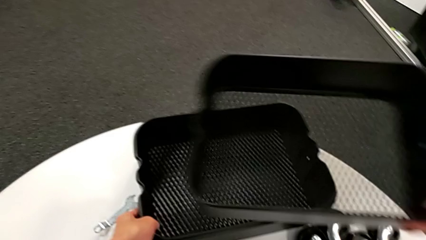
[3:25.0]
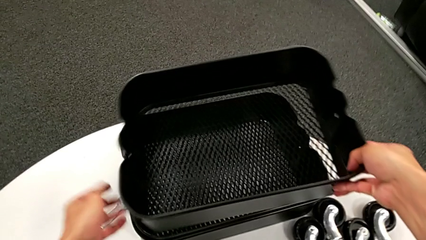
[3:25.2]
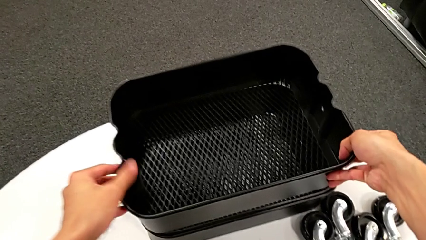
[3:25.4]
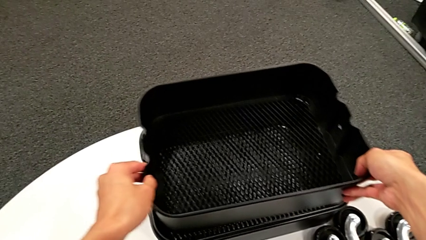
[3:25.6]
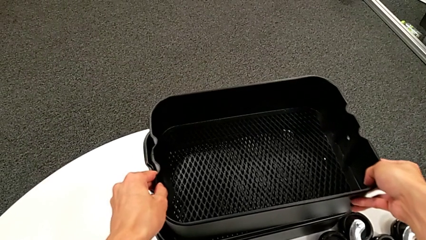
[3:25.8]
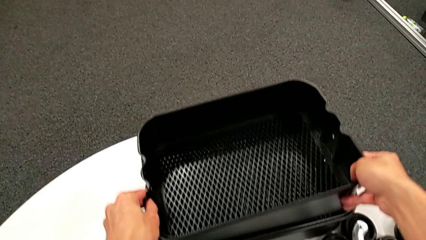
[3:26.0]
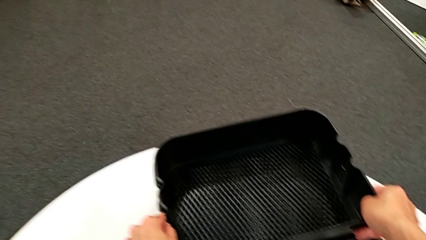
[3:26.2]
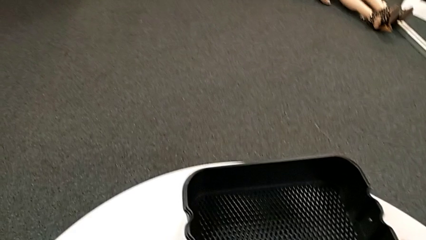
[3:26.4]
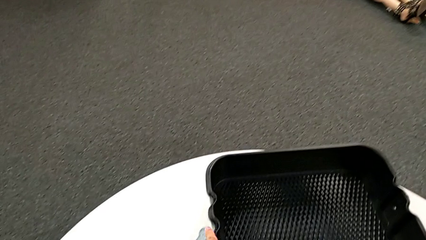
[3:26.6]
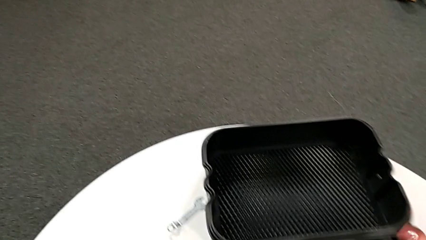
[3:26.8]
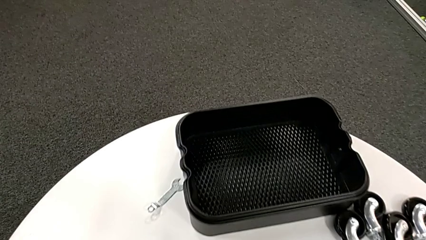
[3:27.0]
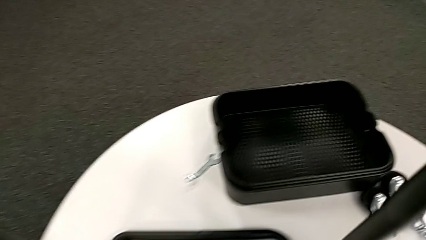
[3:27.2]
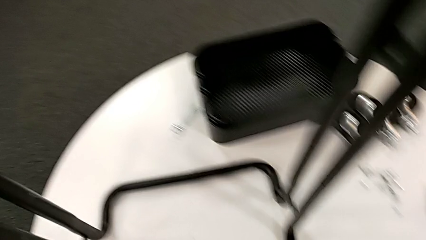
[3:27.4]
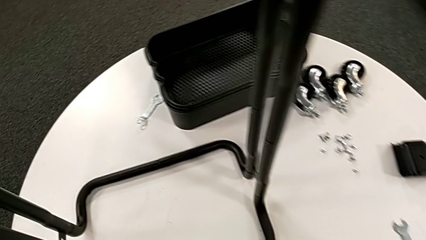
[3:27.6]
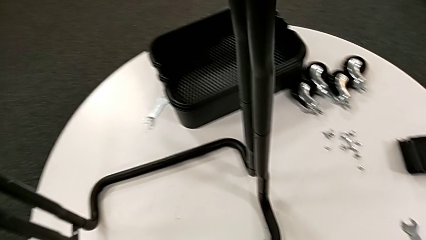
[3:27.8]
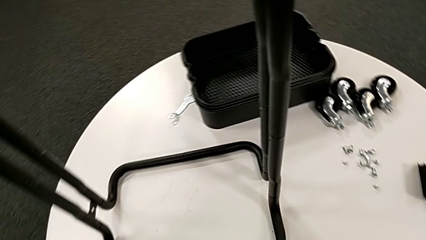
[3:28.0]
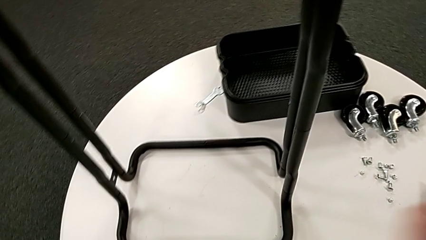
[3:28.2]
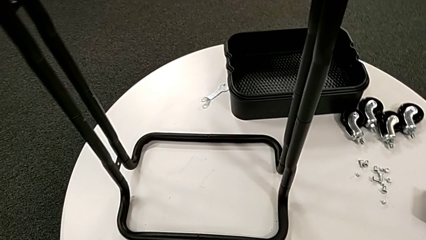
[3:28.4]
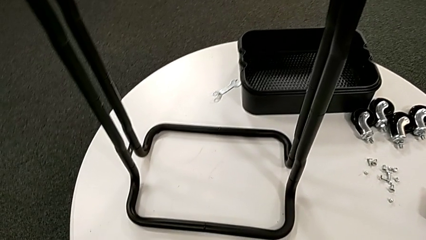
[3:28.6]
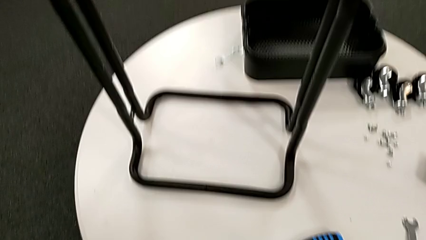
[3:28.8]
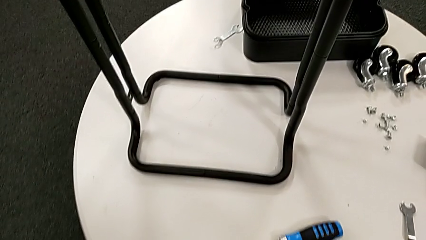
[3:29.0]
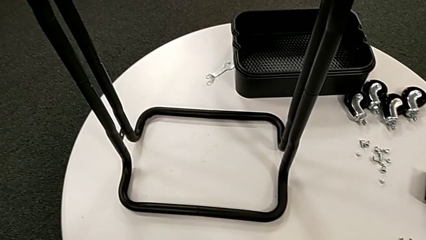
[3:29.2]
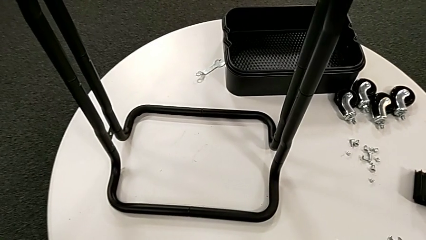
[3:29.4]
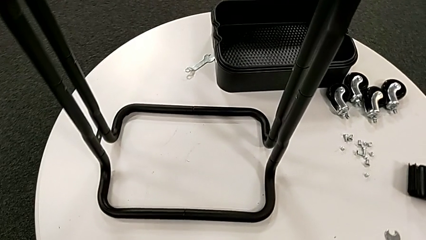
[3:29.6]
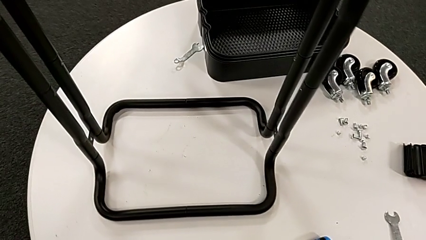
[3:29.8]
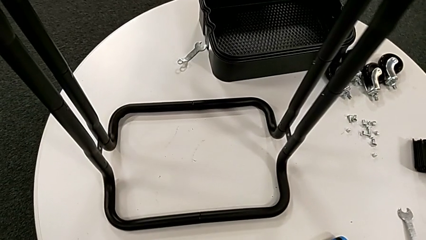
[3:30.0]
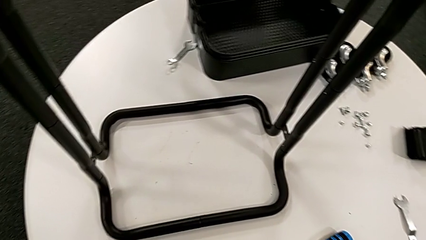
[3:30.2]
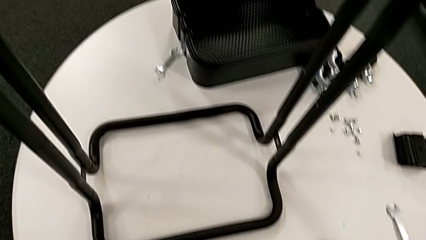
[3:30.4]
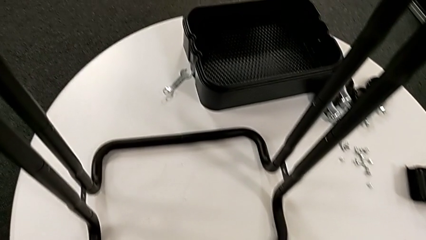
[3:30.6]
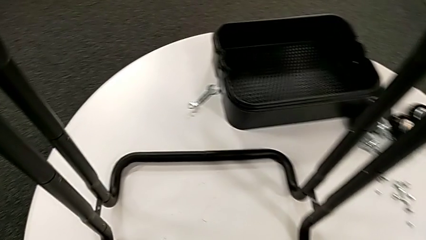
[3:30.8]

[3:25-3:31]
The camera wearer is disassembling the third tray. They keep aligning the grid tray.

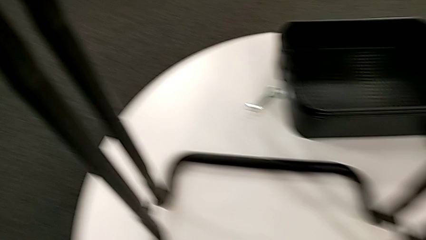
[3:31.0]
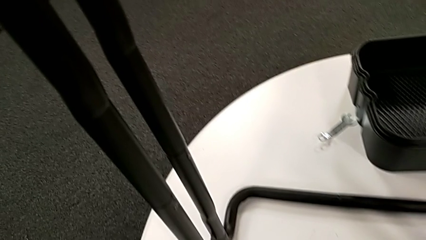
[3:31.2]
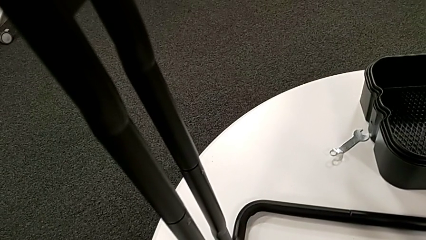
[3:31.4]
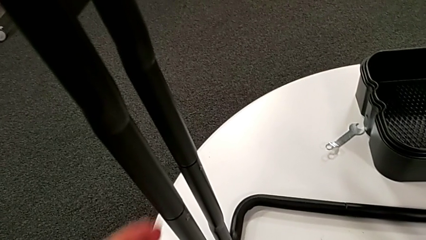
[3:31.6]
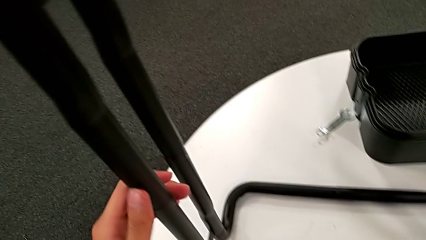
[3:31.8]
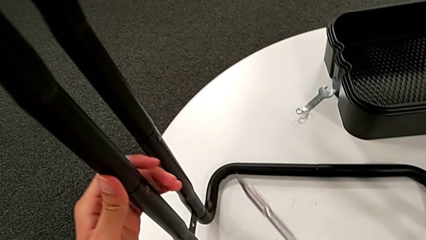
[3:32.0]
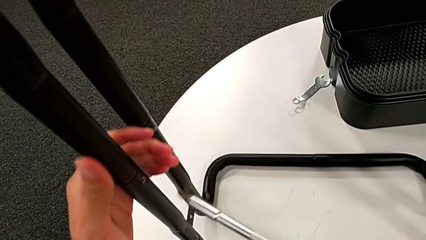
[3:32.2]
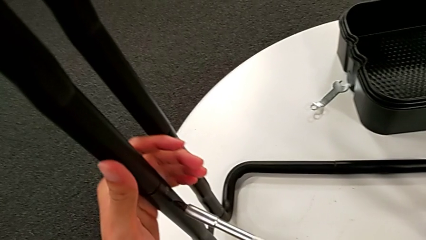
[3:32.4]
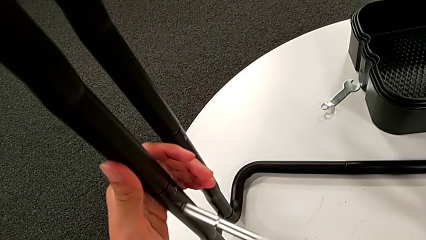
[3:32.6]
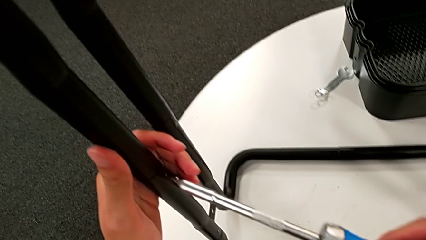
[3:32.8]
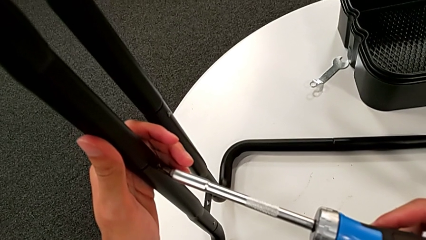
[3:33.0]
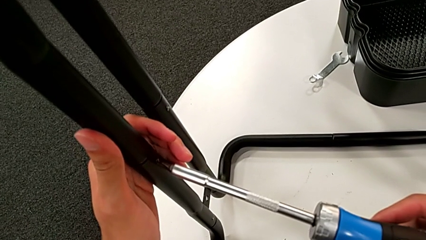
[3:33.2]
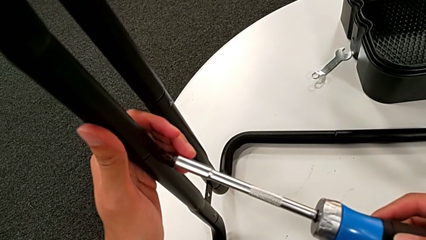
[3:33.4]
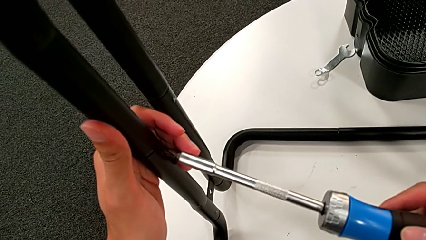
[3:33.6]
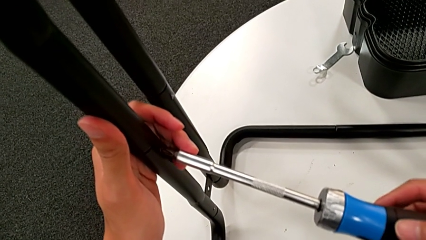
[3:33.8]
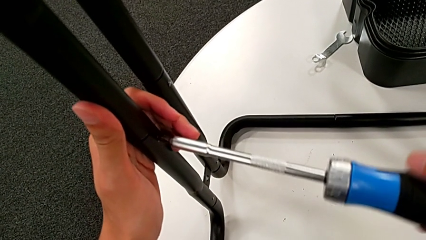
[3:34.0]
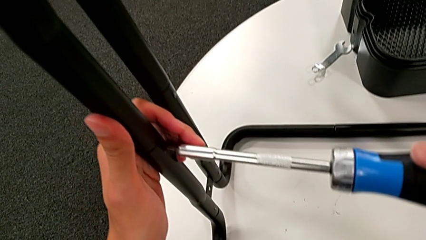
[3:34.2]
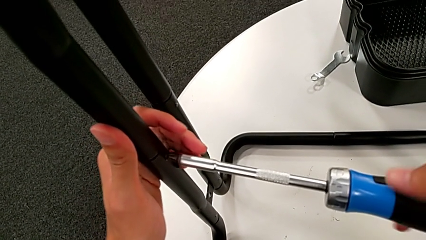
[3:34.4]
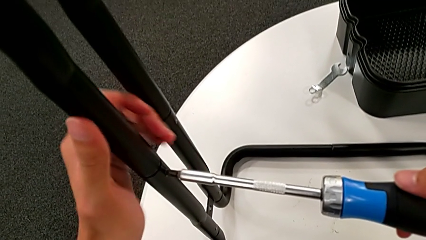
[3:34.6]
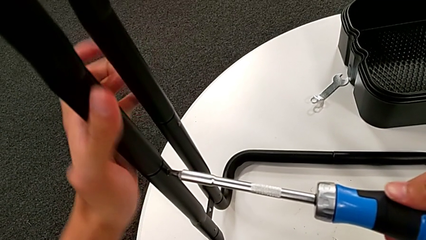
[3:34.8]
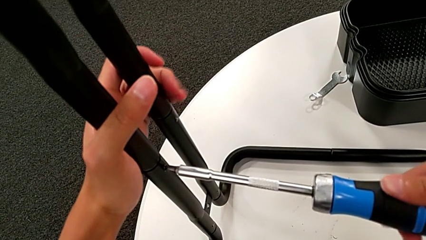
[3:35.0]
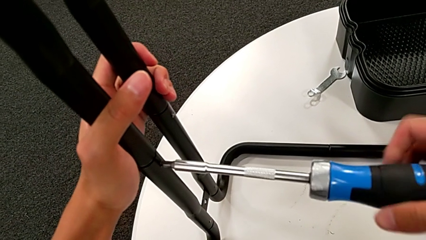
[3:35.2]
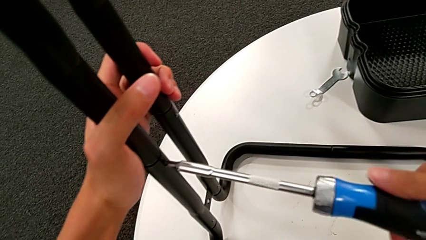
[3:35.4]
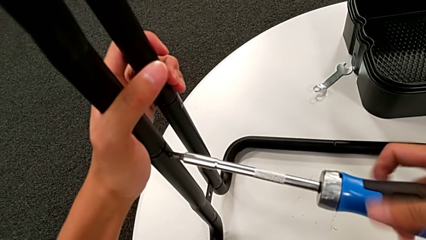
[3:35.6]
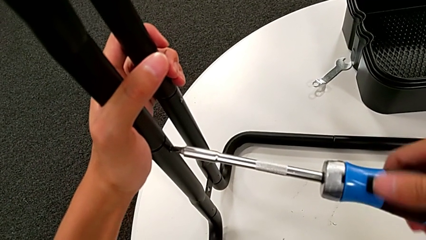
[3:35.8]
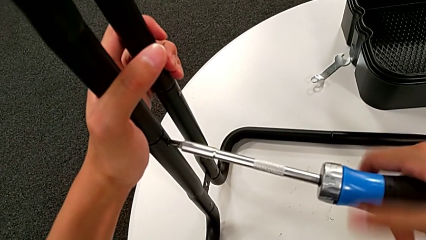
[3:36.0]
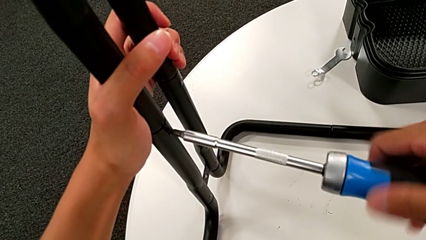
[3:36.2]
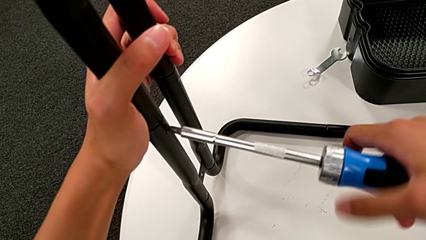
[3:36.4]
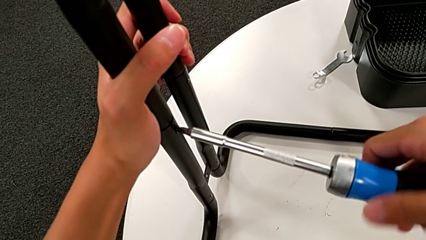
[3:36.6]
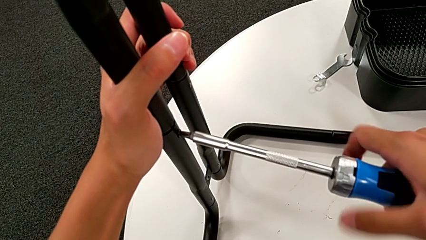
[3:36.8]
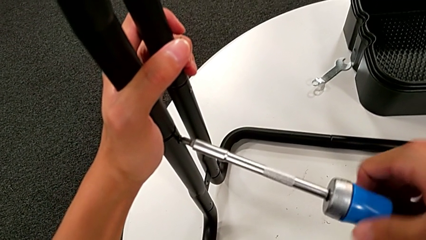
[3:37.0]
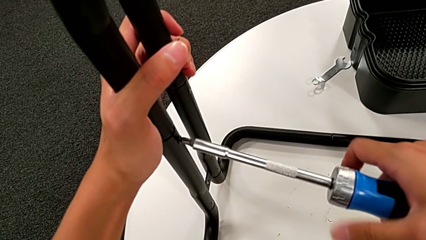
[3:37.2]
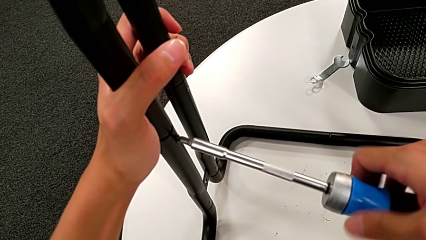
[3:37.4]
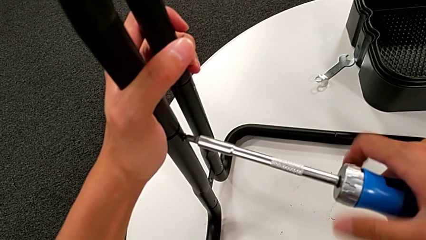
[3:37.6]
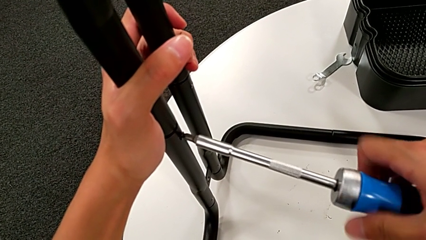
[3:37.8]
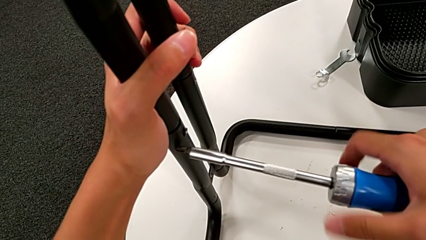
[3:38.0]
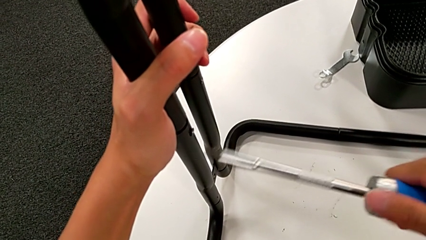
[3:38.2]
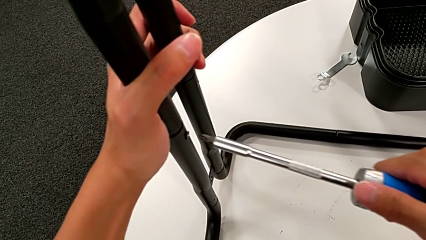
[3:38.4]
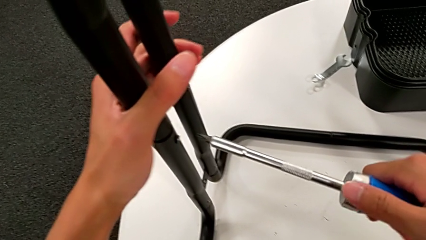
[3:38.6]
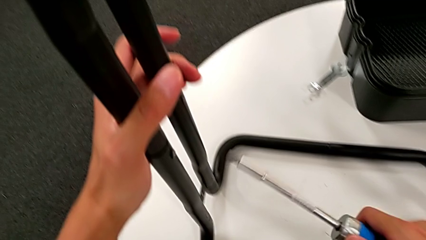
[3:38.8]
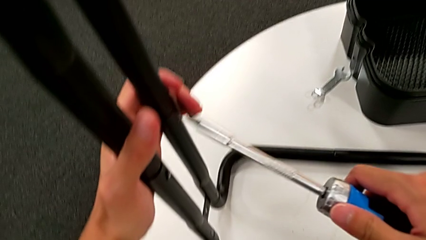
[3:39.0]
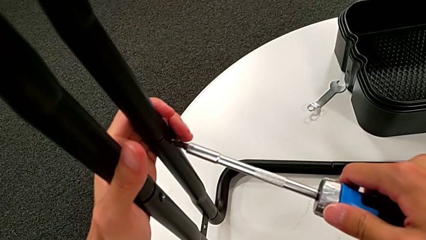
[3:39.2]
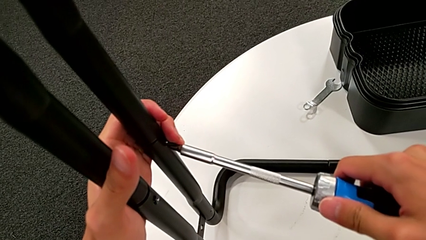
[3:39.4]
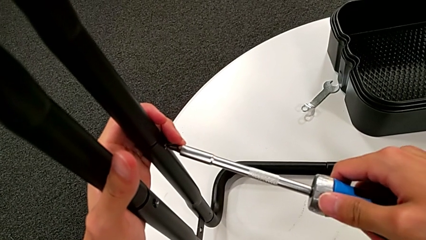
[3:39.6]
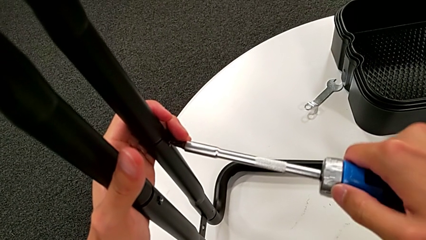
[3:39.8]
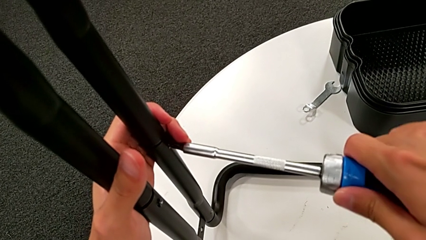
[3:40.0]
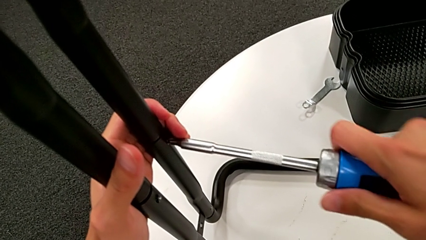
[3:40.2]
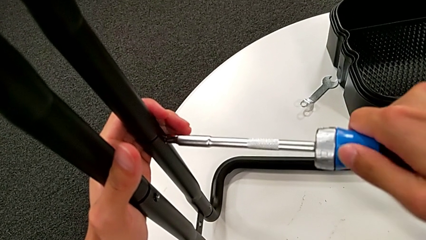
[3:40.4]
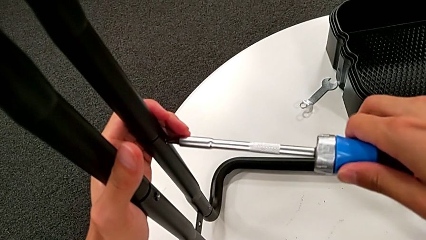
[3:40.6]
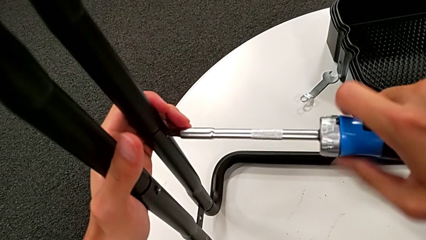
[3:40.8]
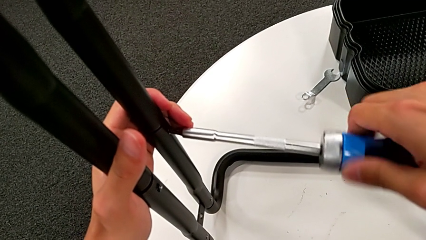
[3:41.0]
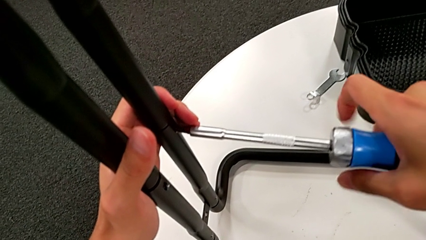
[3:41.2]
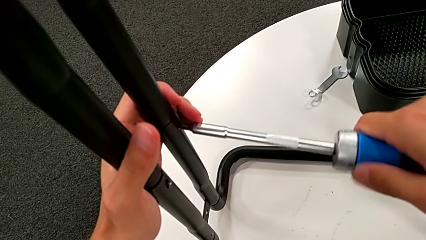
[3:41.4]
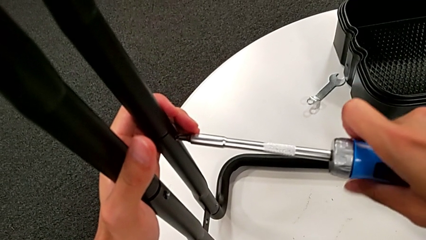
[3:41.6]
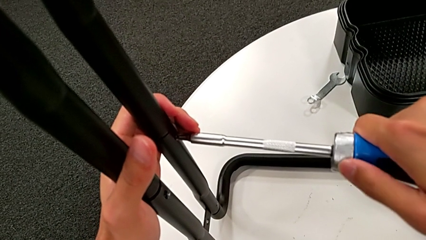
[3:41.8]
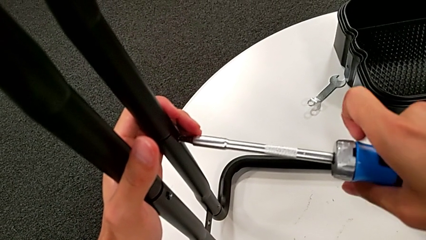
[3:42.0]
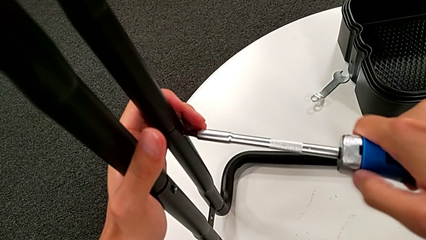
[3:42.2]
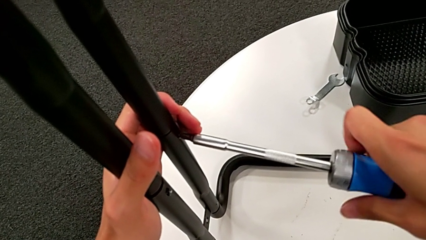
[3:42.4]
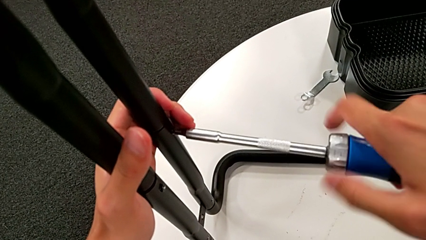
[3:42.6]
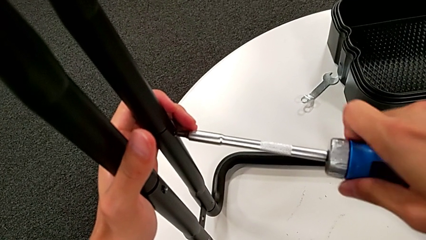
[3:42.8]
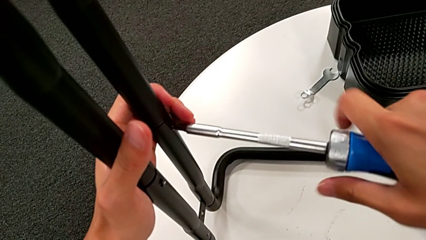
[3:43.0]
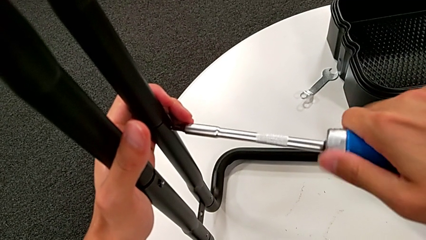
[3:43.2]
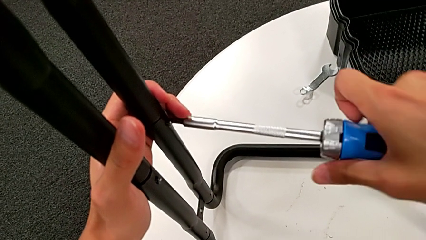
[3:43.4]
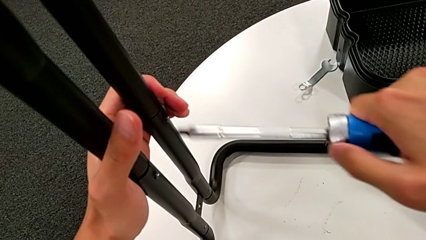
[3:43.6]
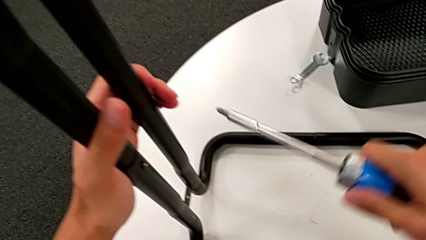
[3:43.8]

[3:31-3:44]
The camera wearer is disassembling the first sidebar. They insert the screwdriver, unscrew the screw, withdraw the screwdriver, insert it, unscrew the screw and withdraw the screwdriver.
